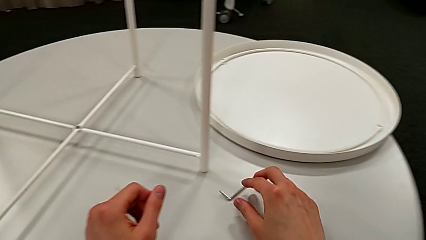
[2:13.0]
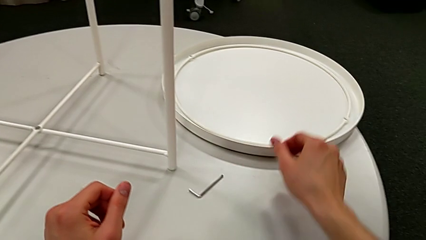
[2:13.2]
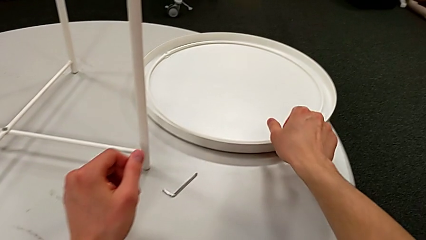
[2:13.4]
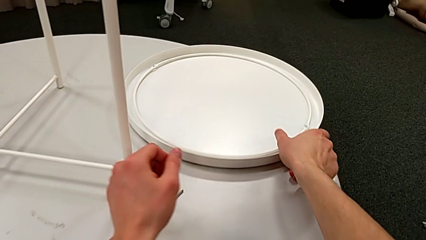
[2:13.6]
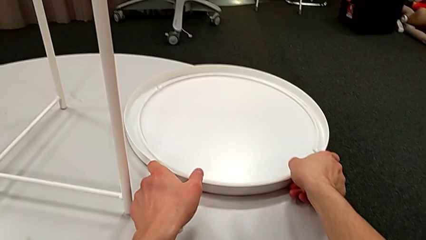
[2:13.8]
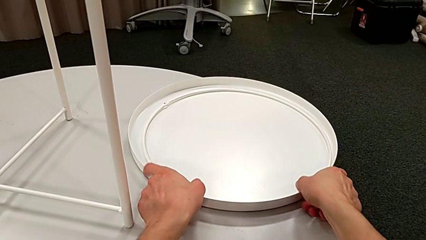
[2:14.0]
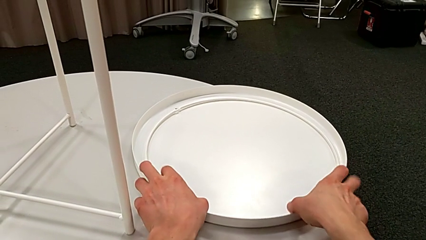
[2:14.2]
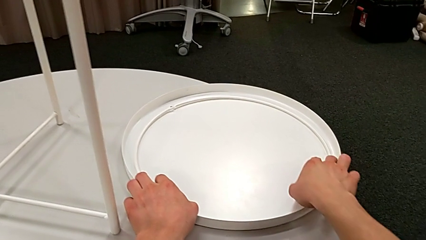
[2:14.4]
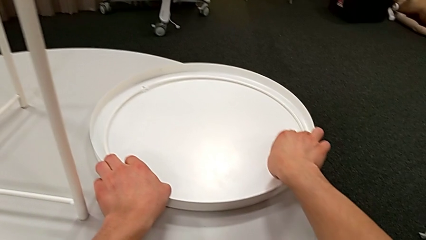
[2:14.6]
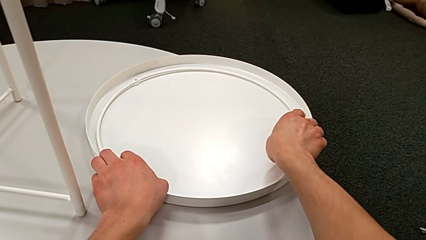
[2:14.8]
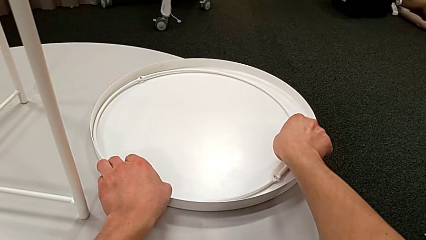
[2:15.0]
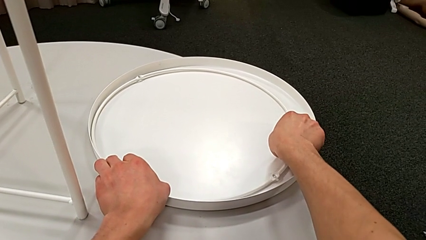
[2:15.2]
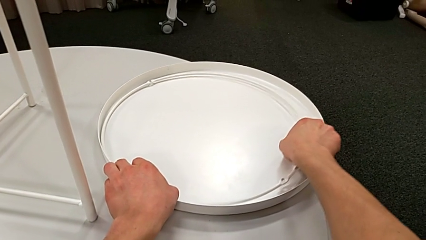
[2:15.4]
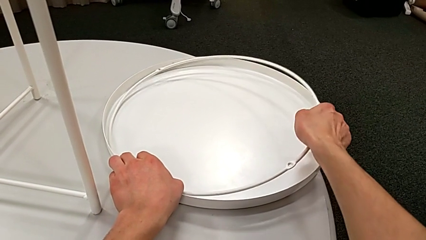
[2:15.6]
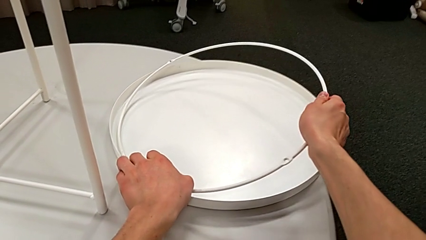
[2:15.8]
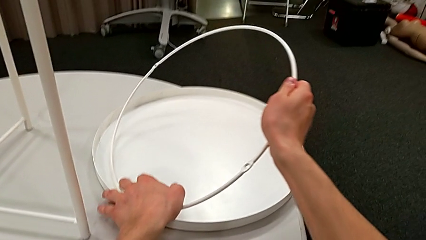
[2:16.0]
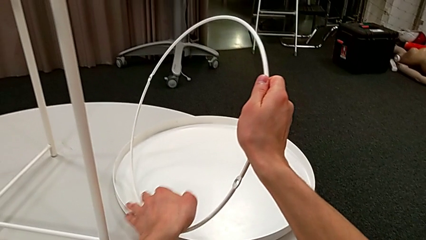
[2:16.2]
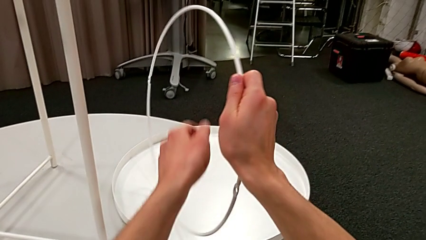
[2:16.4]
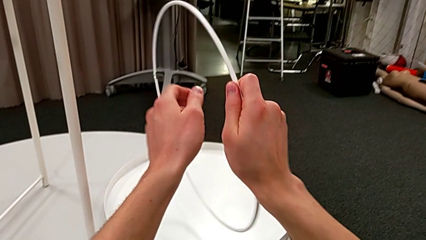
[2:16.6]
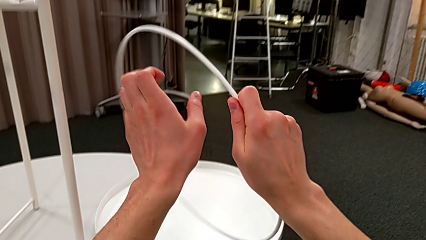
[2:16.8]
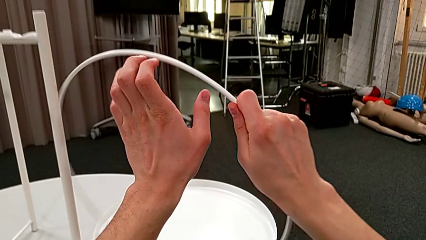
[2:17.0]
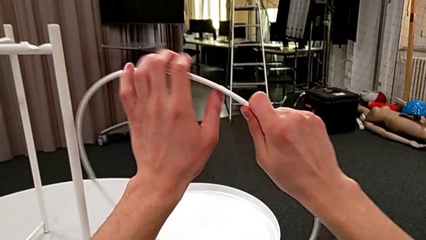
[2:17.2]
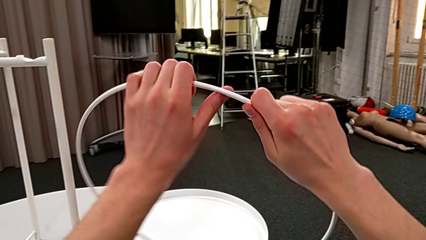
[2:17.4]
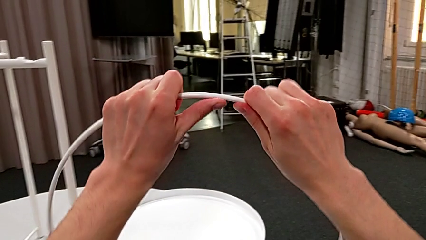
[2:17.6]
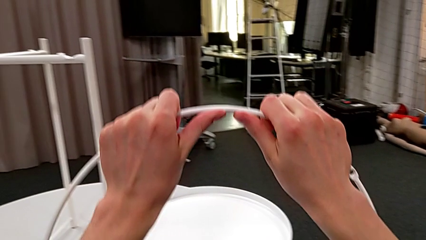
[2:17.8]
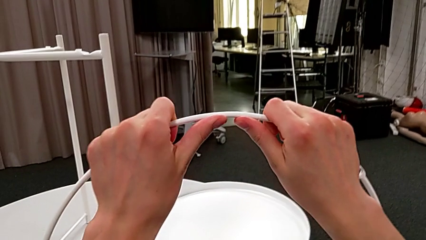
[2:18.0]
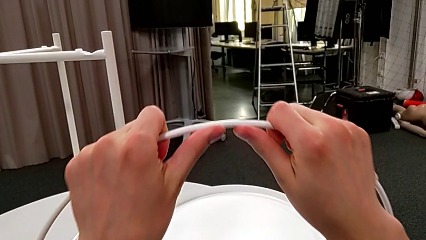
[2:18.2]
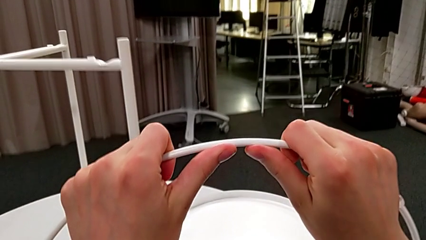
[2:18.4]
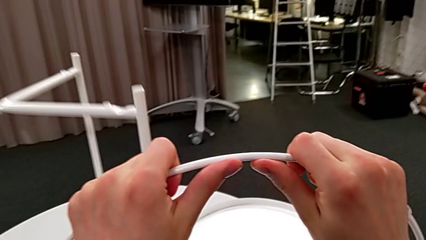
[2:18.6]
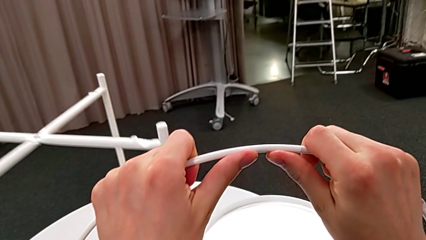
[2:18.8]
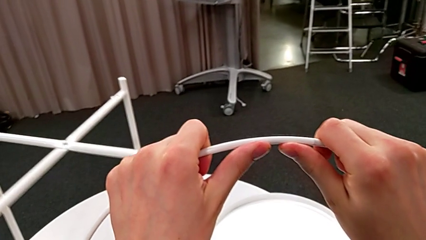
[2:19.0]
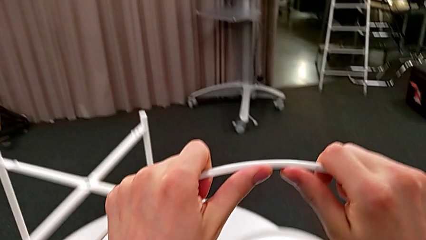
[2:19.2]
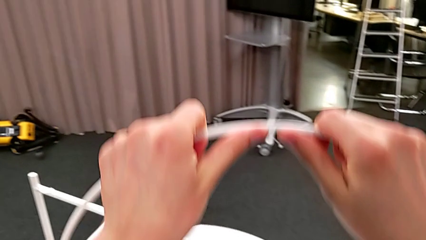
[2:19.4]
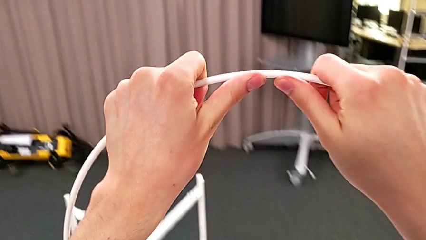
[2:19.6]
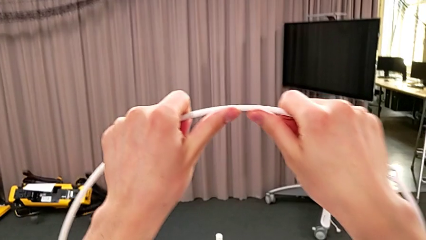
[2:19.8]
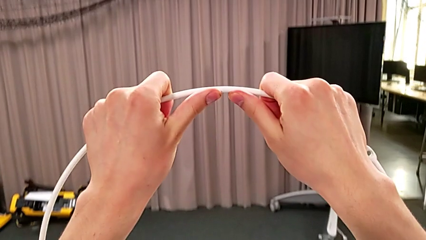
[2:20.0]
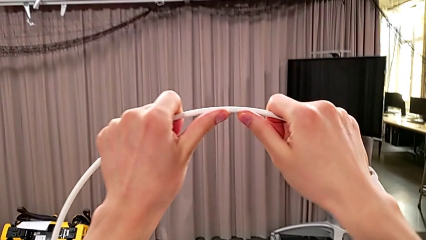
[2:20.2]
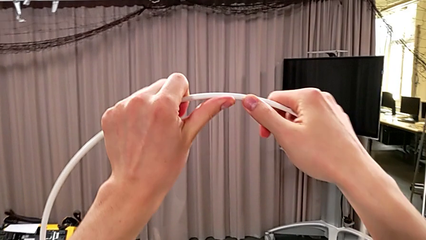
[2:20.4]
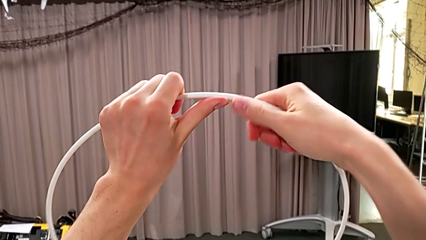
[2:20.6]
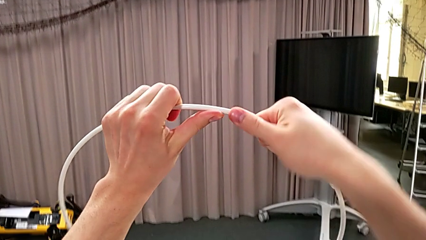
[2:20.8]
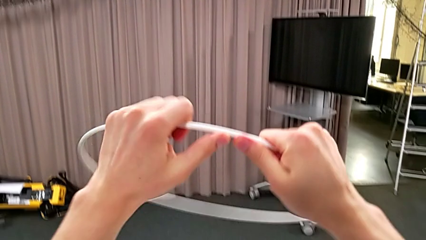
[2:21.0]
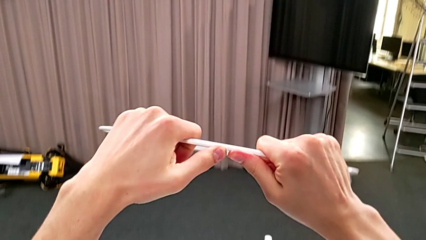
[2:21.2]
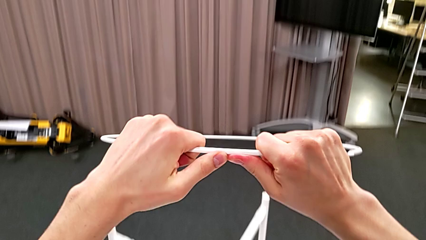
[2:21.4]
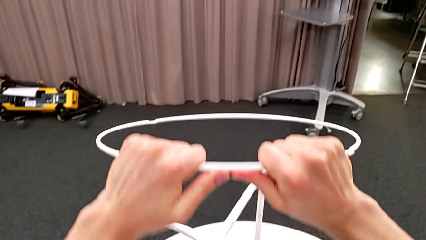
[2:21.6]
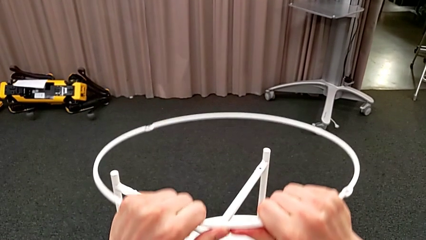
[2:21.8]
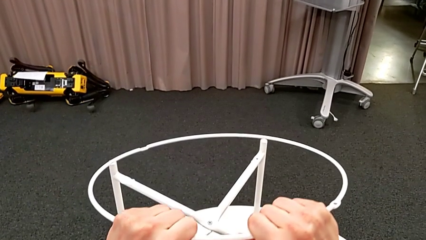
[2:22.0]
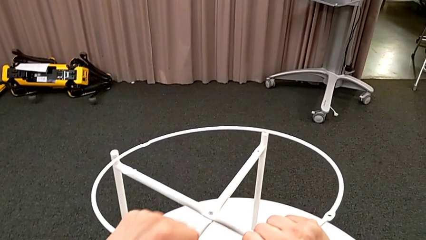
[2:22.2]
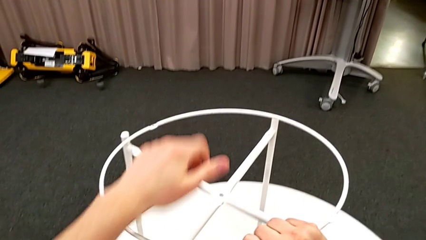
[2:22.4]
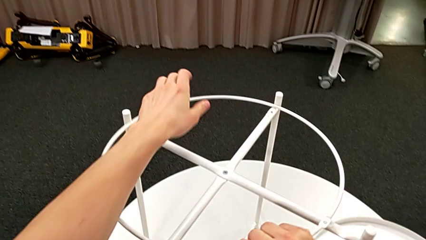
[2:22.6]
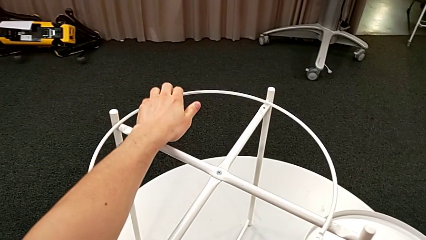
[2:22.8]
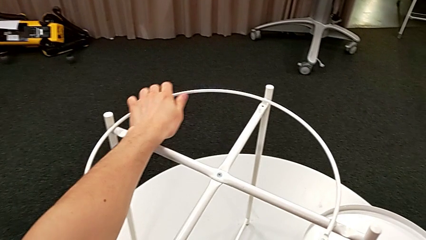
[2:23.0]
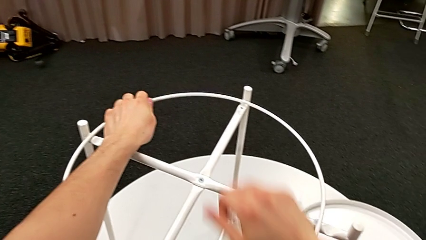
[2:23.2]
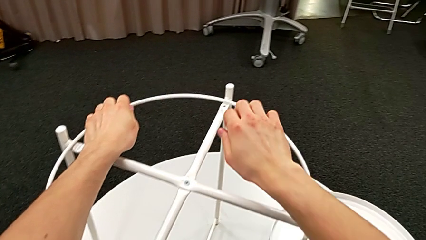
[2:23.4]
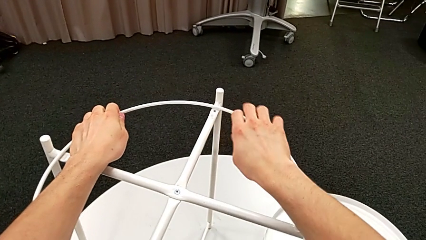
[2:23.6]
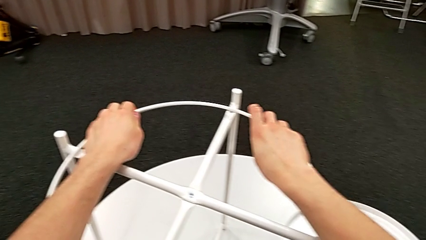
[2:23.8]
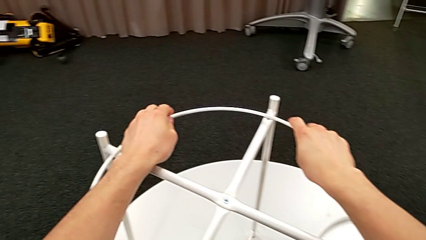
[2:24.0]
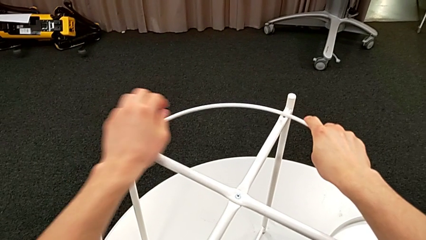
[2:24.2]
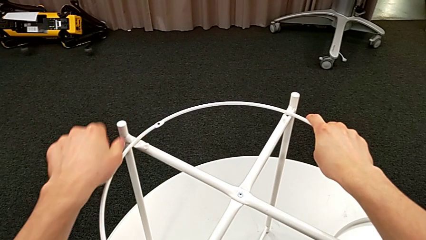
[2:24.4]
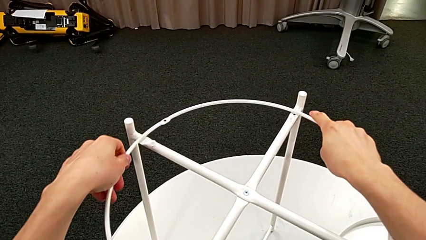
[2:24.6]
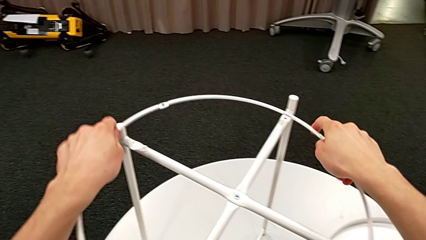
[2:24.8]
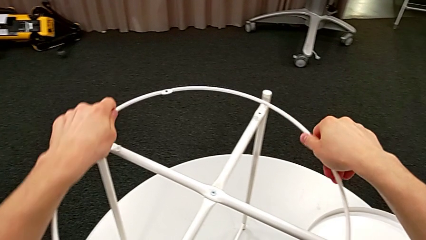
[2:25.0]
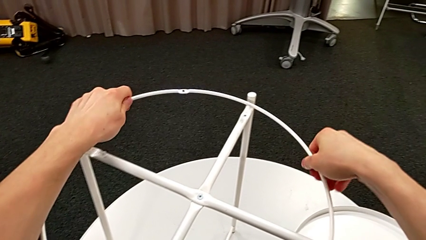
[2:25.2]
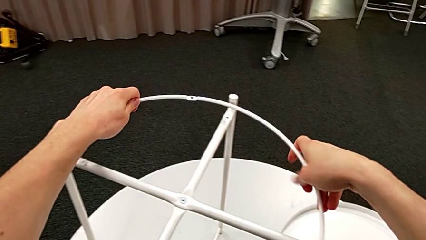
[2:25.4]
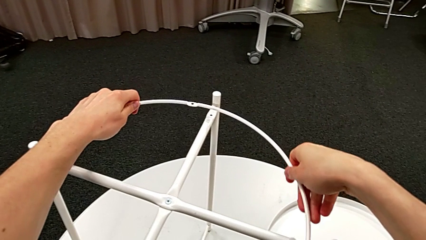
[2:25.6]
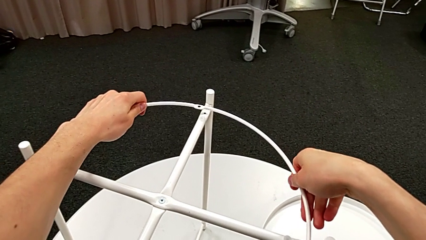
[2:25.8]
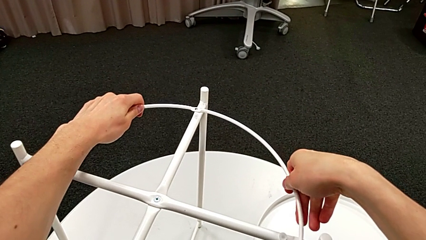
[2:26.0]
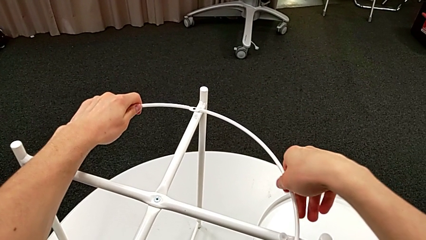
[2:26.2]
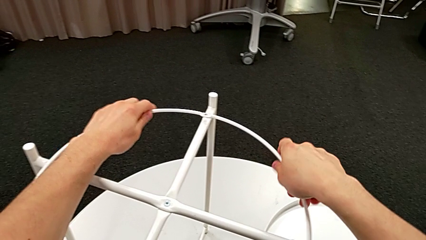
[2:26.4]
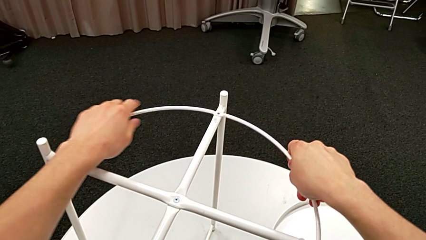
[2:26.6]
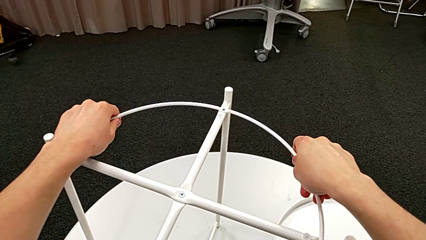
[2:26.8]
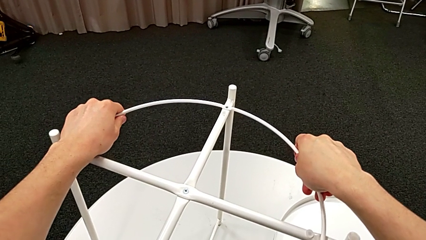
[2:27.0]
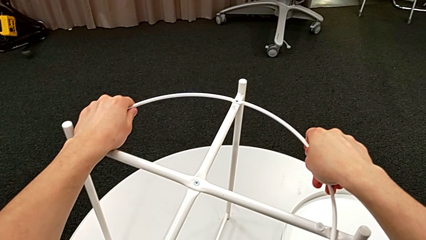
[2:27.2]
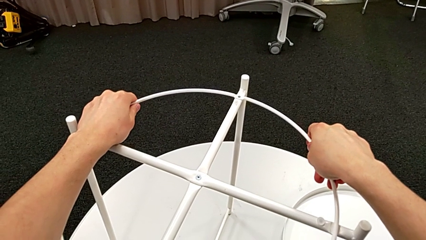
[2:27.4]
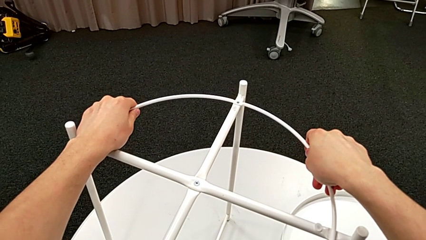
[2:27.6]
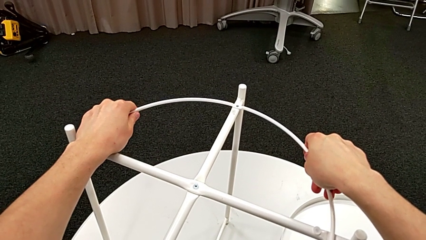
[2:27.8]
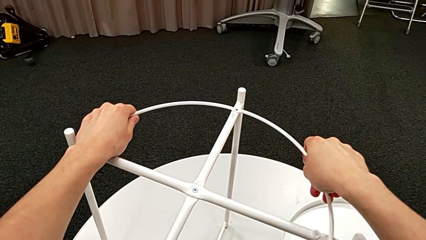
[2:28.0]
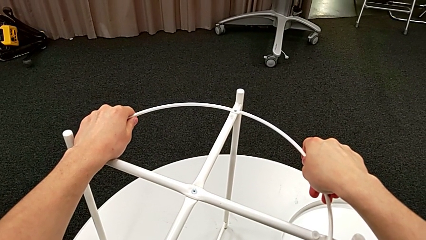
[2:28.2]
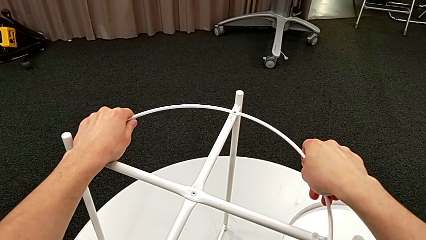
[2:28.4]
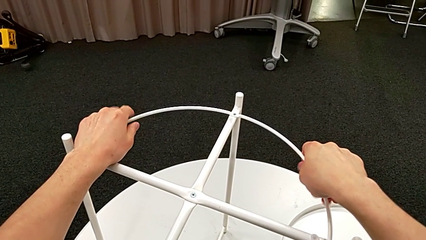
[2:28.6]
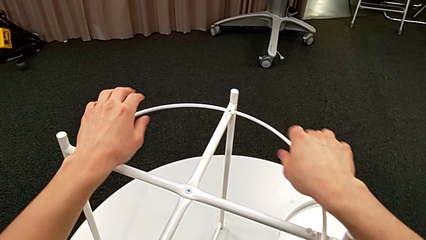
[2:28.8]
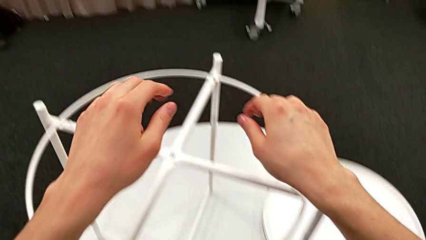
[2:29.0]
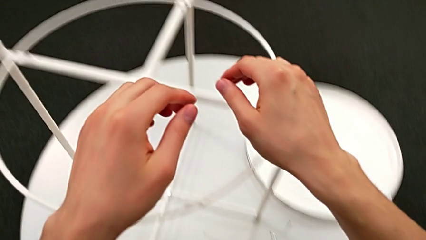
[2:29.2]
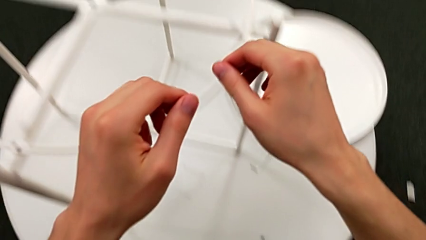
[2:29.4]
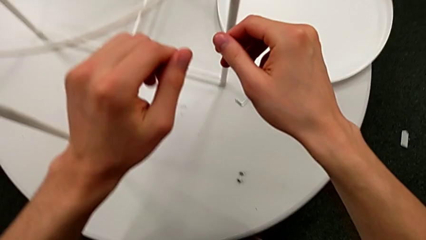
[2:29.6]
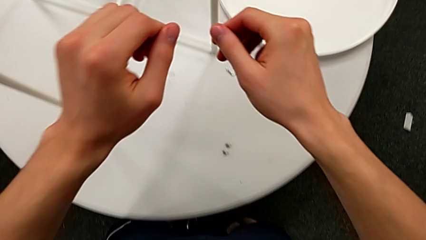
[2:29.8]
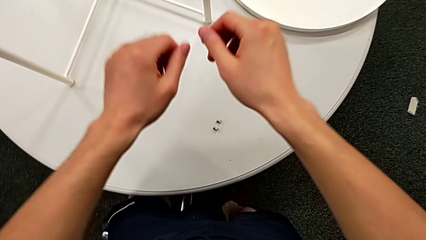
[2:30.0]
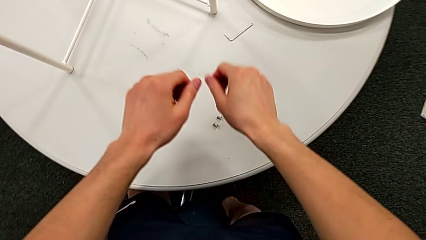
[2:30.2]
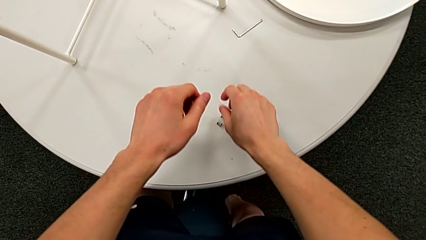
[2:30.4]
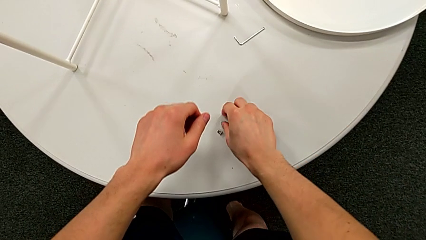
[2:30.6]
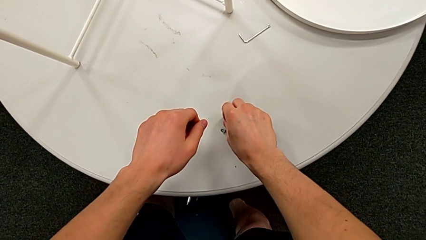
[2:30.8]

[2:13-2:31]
The camera wearer is screwing the hex socket head into the circle. They grab the circle, hold it, place it, rotate it, align it, approach the hex socket head and grab it.
